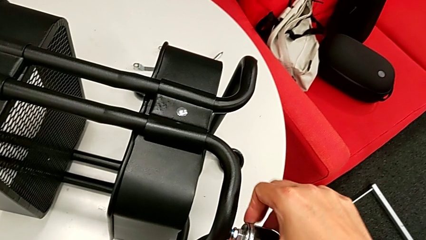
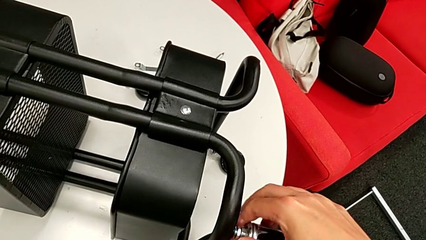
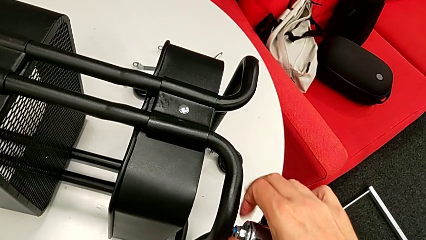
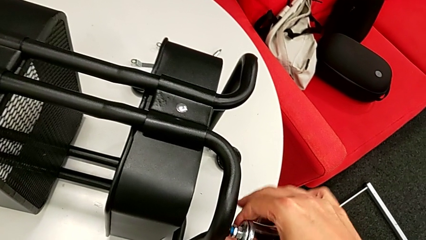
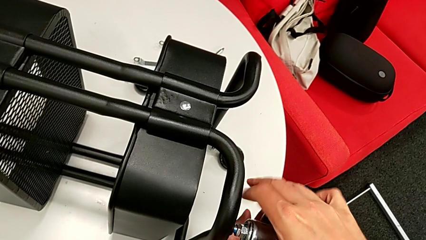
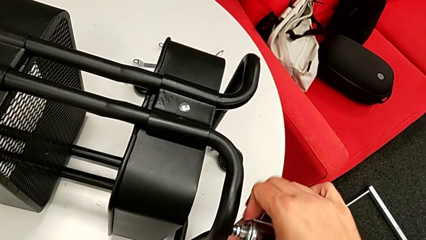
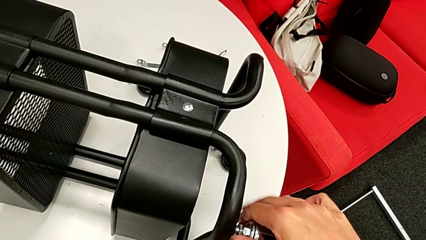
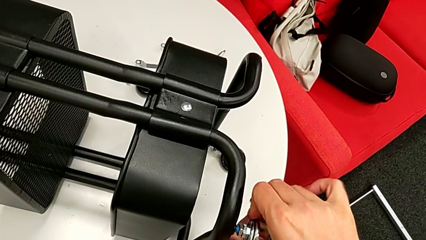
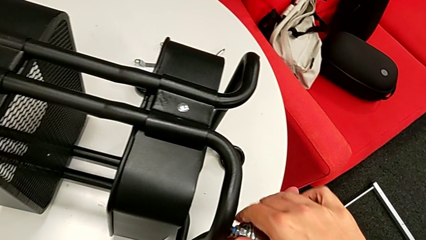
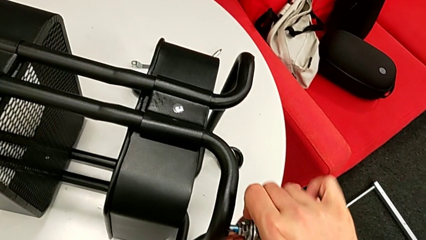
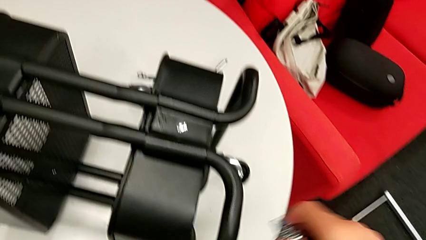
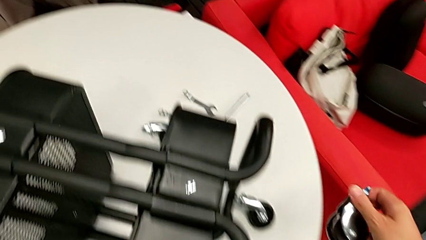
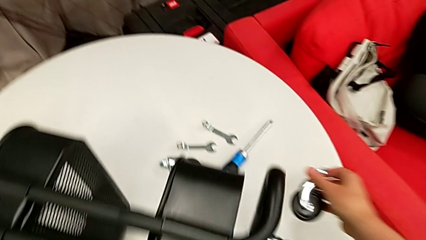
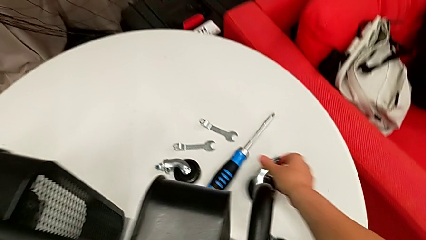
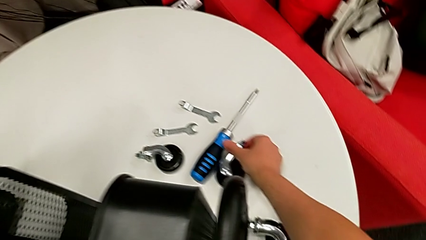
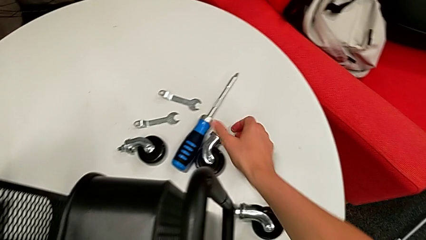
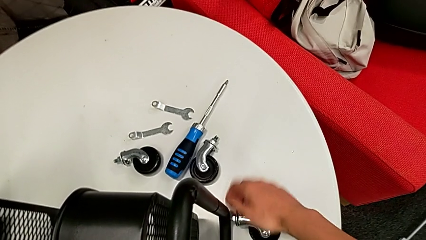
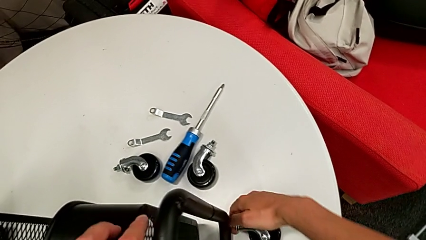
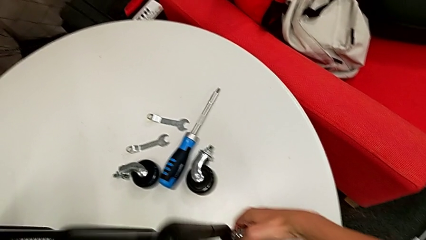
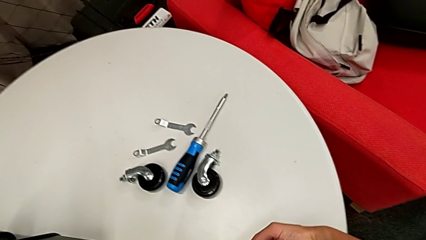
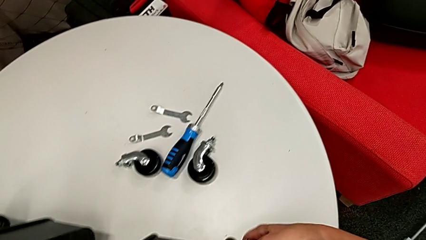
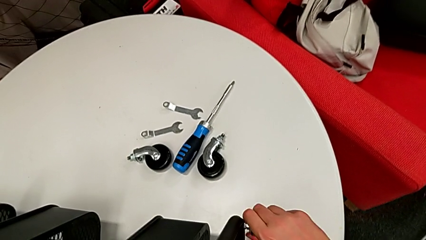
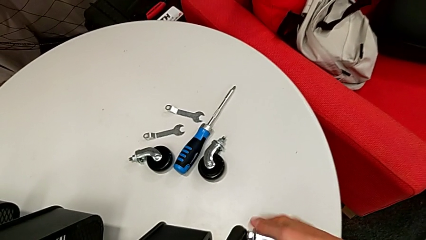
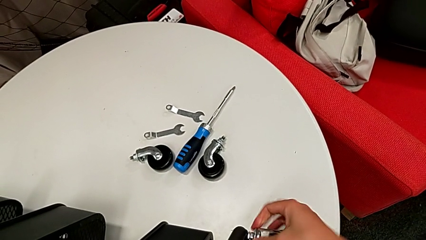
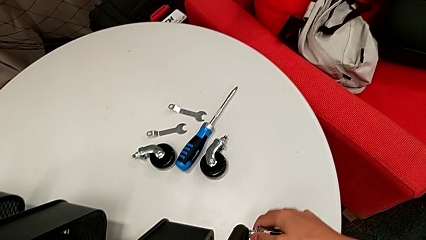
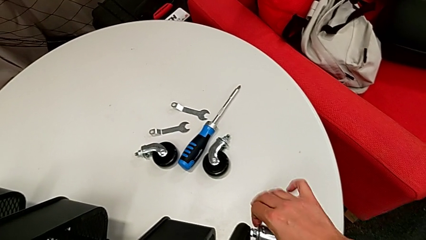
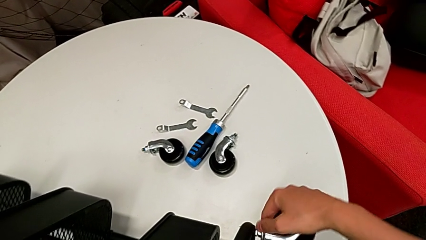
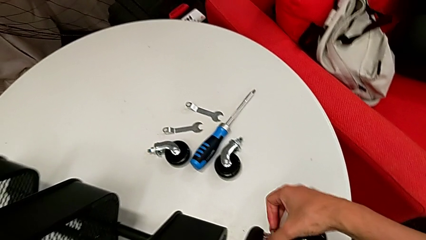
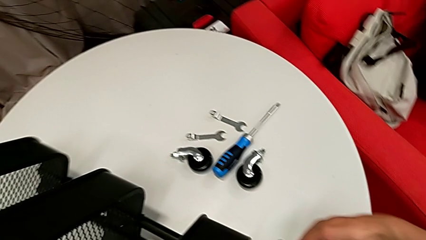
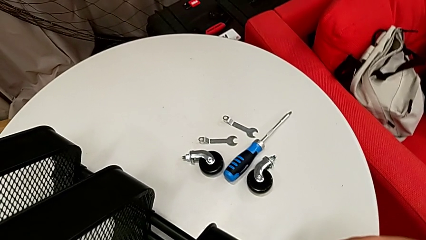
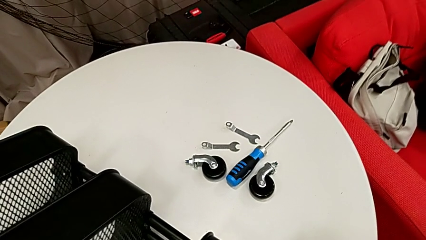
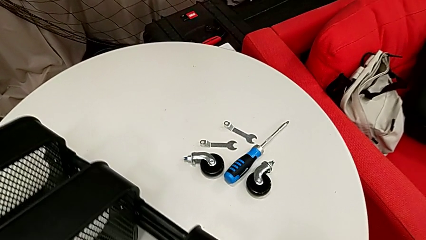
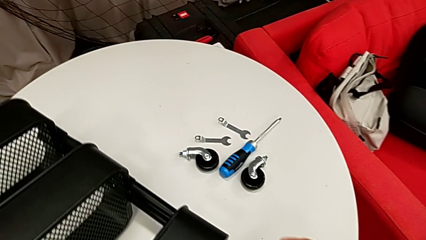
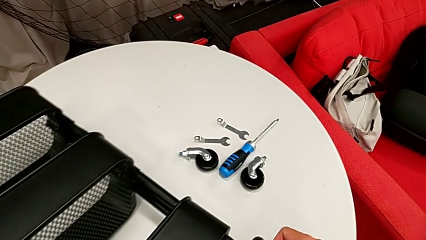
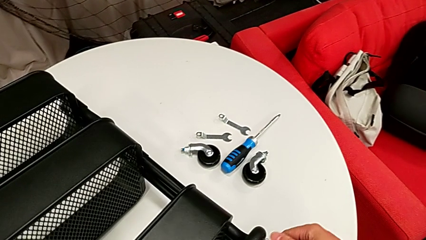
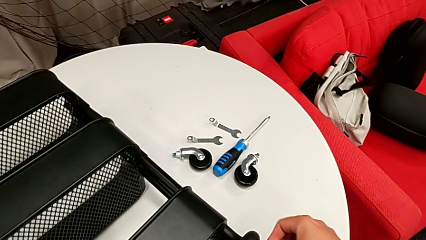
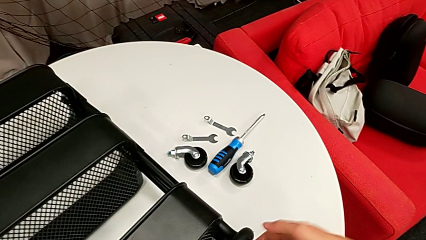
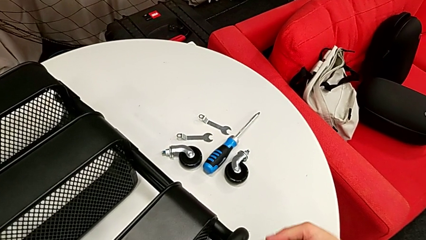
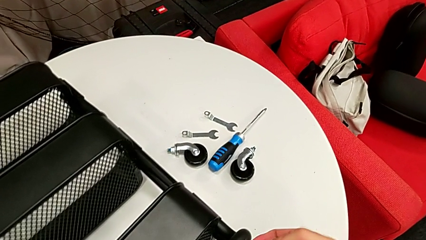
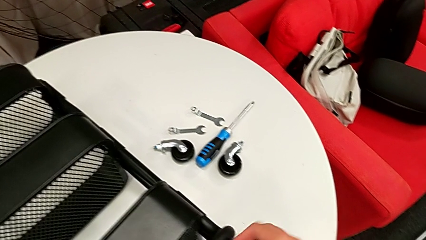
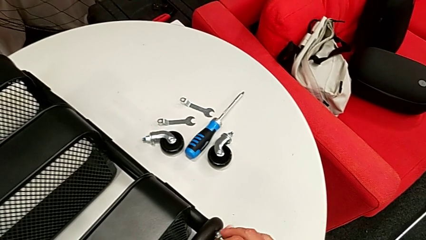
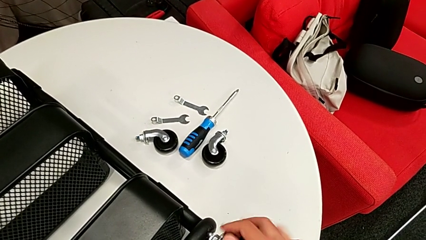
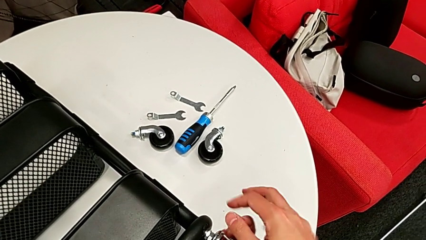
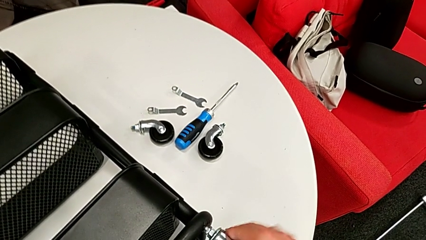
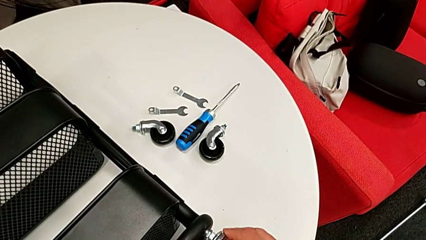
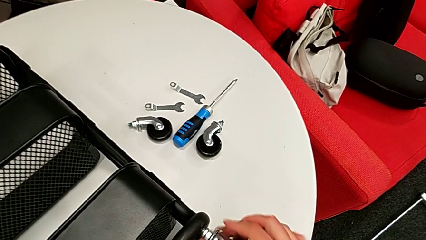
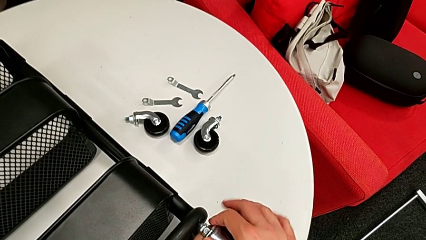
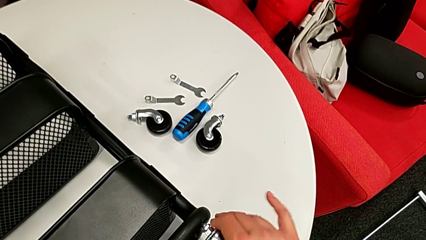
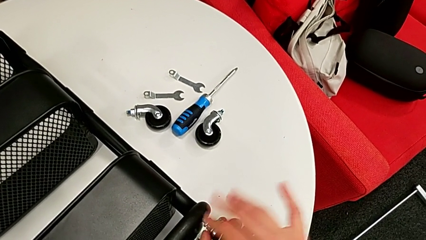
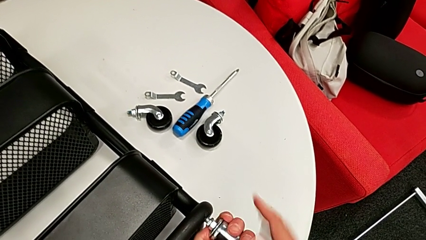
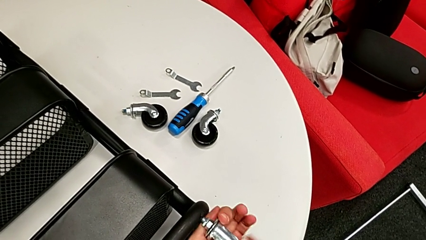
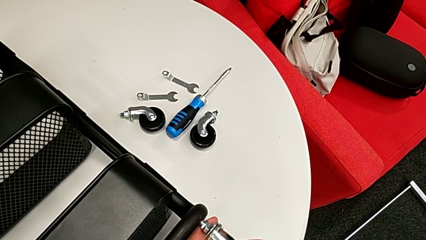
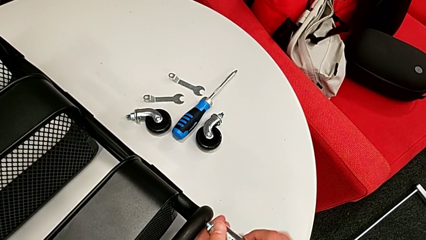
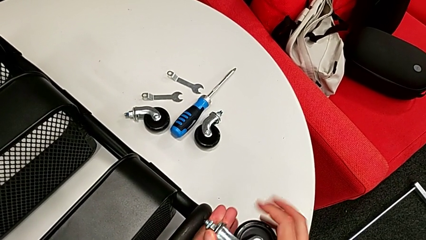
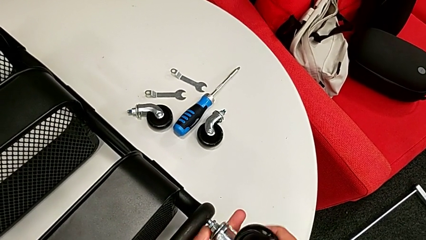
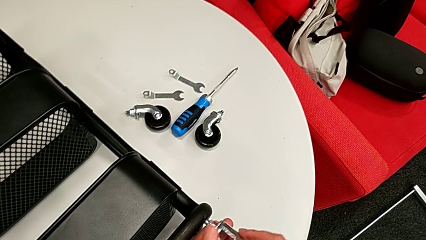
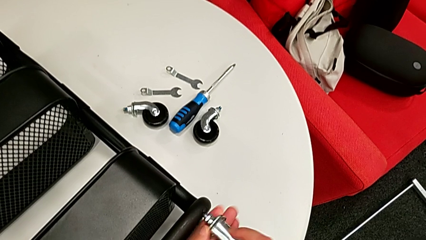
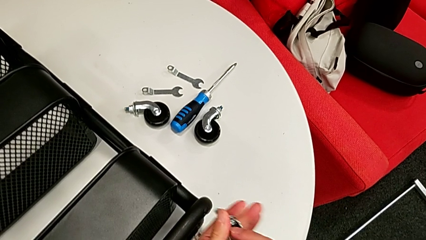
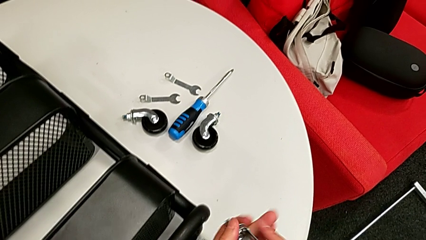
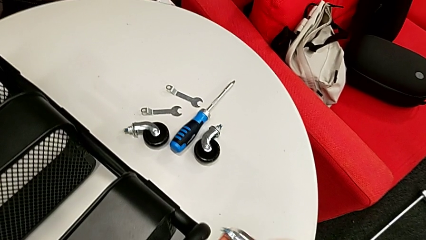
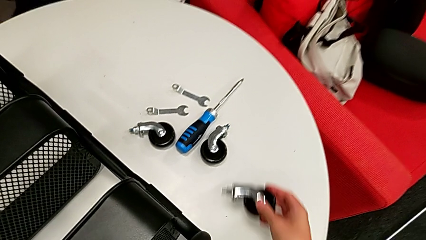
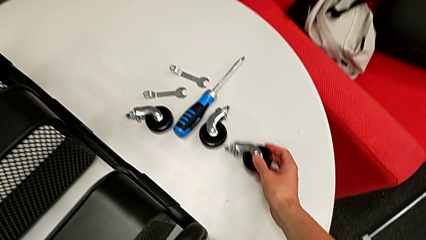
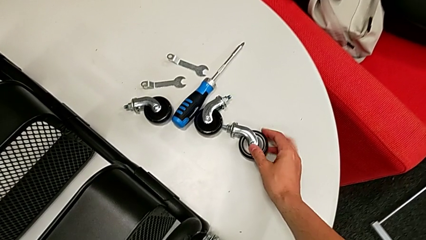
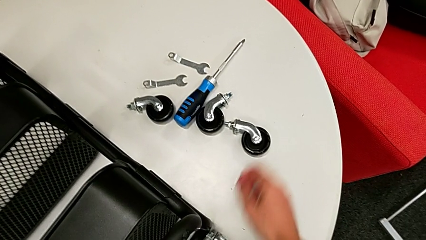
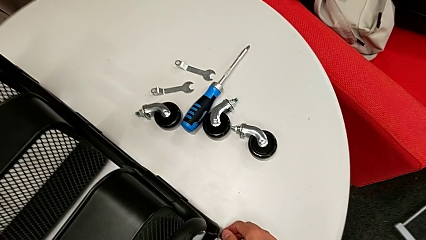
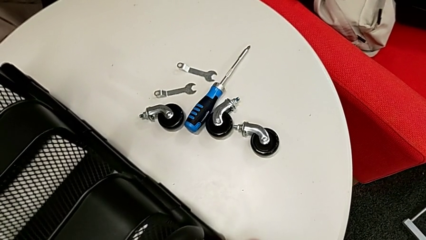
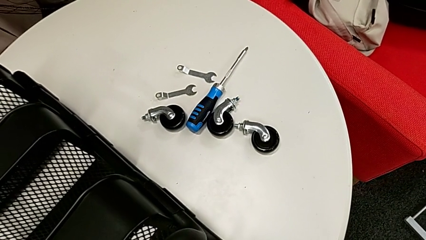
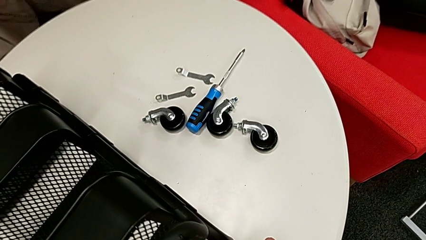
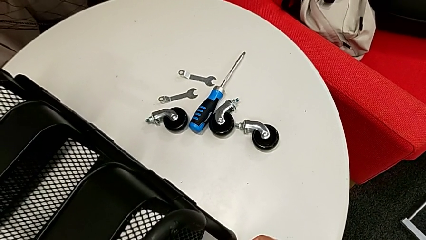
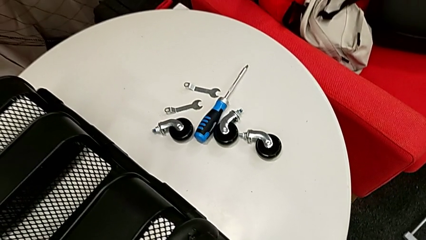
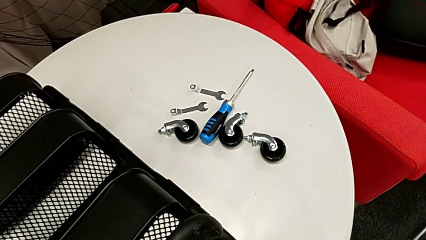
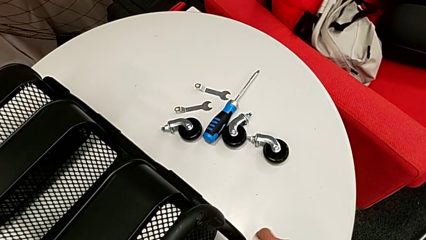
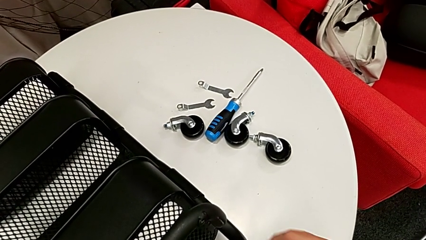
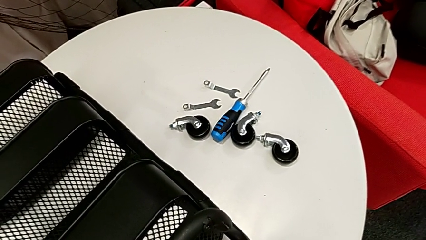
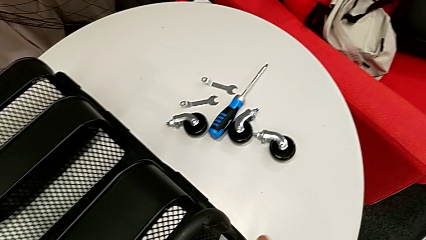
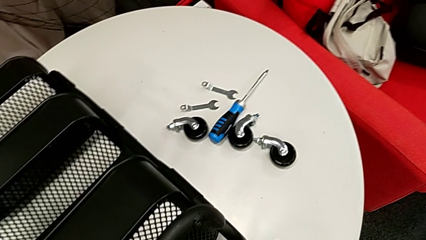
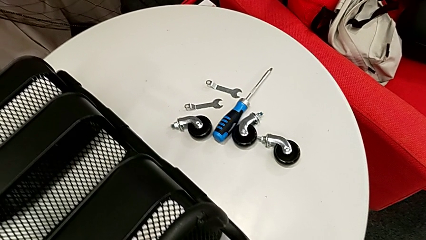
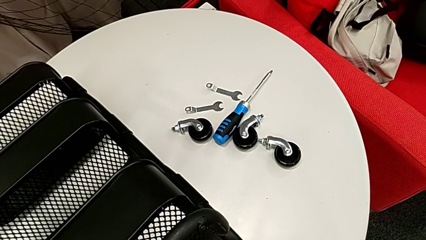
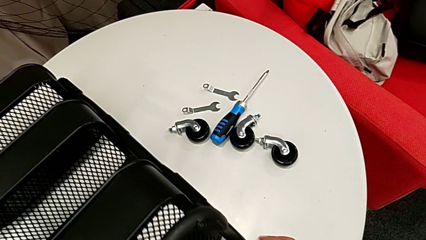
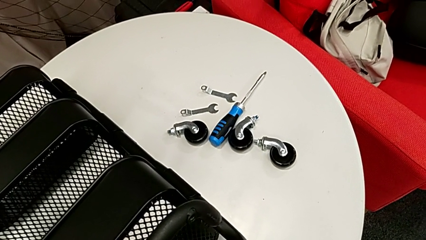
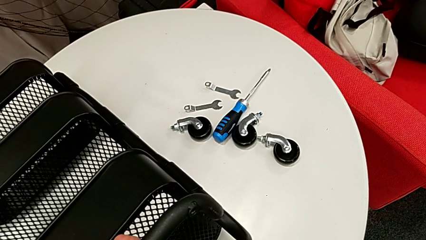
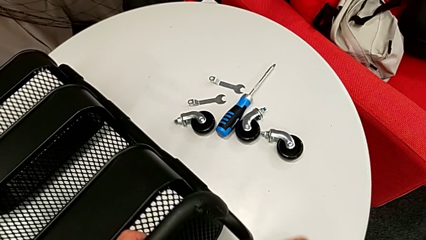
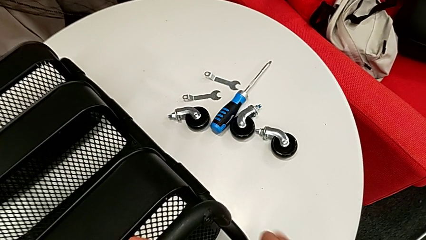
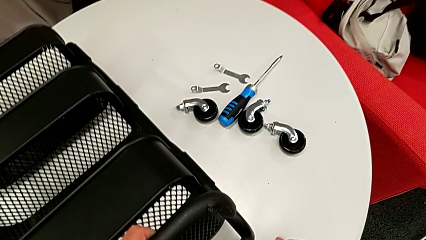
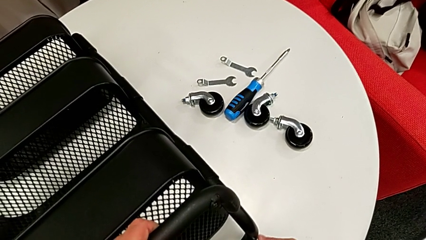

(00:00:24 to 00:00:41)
The camera wearer is disassembling the wheels of the Rashult base. They disassemble the second wheel, disassemble the third wheel and begin to disassemble the fourth wheel.
